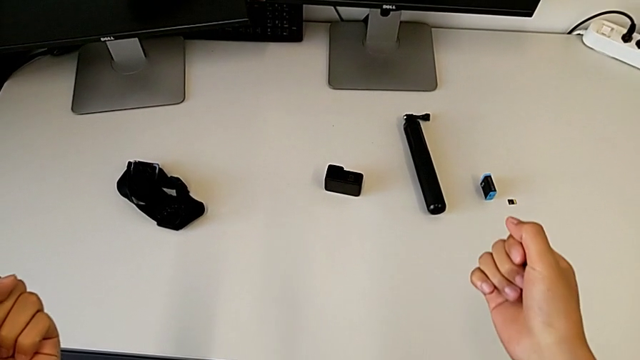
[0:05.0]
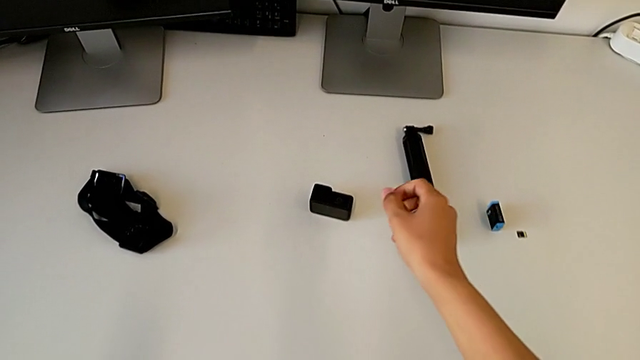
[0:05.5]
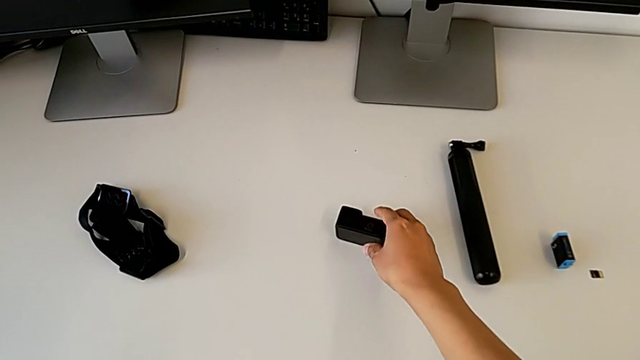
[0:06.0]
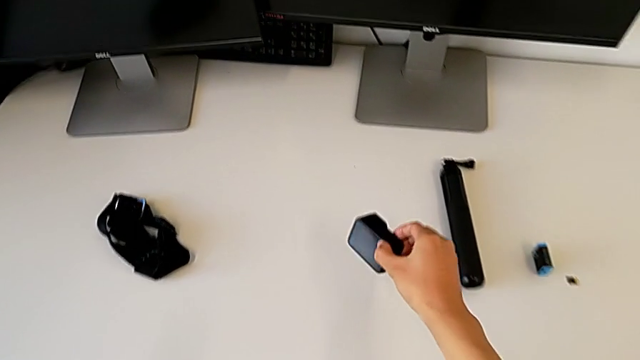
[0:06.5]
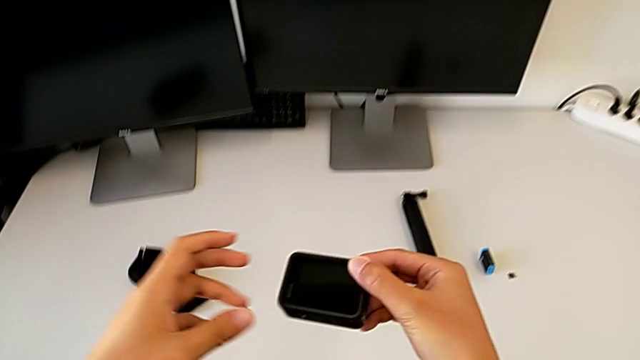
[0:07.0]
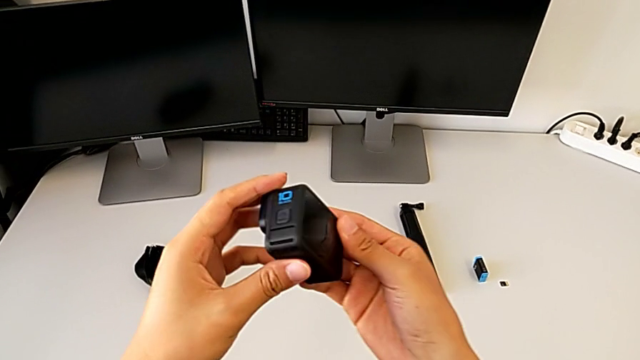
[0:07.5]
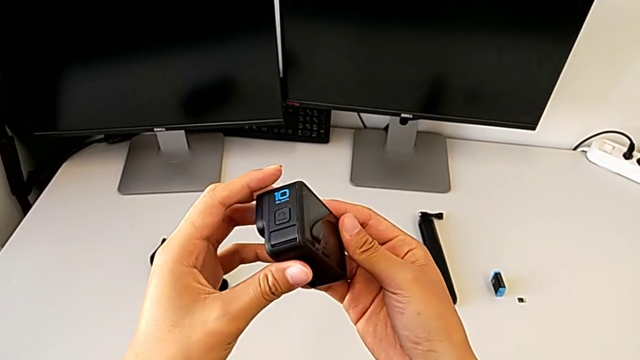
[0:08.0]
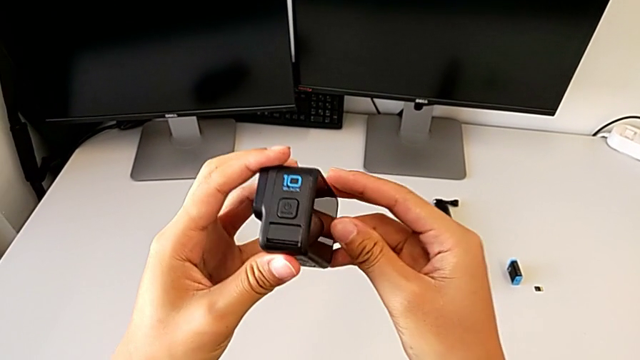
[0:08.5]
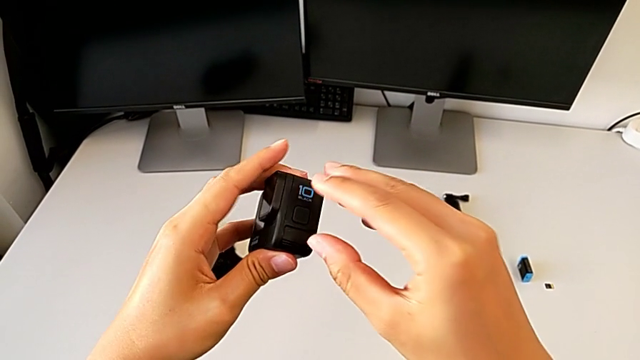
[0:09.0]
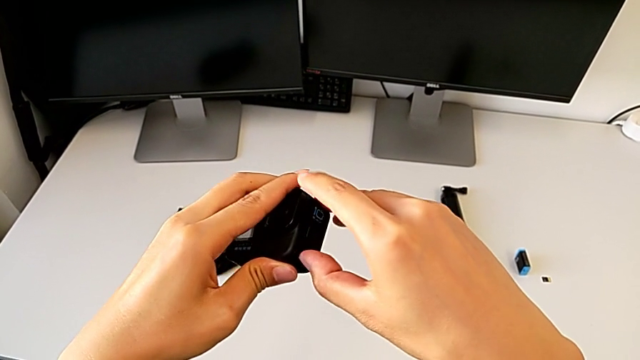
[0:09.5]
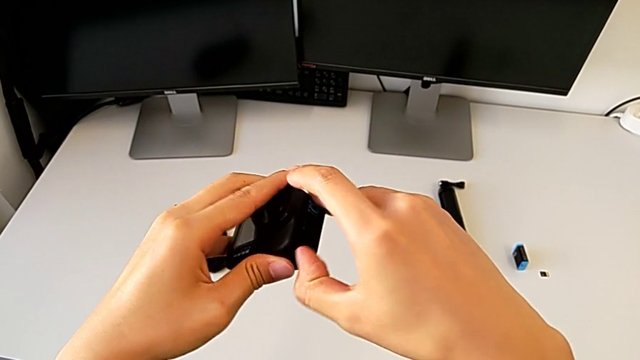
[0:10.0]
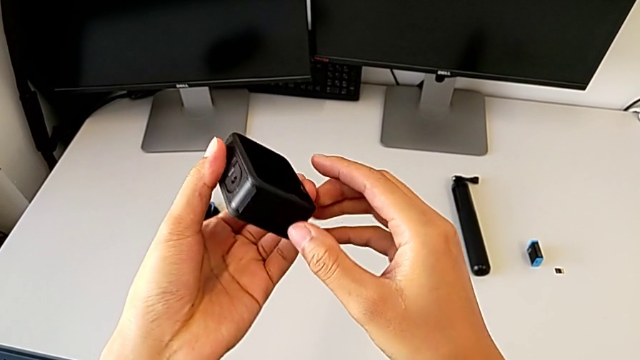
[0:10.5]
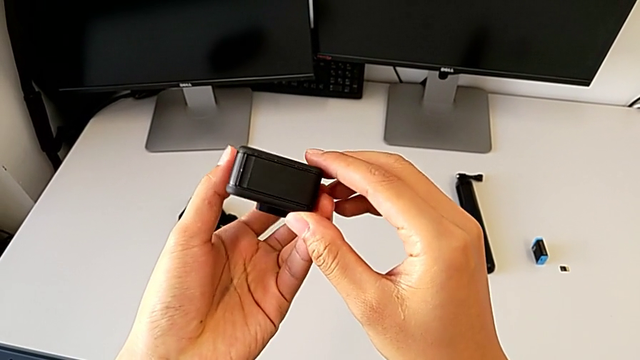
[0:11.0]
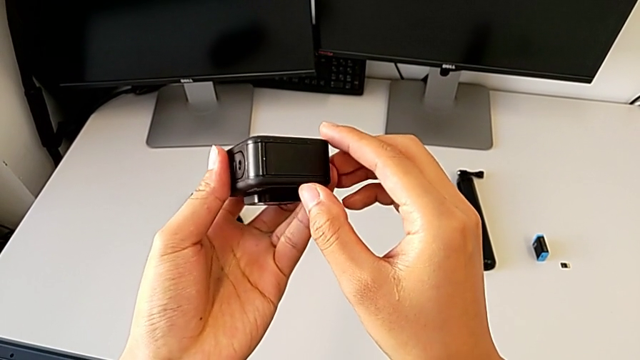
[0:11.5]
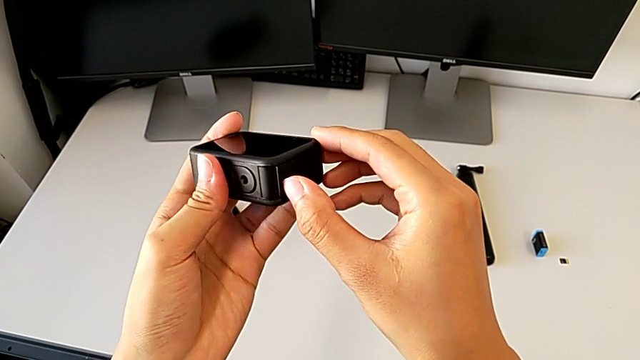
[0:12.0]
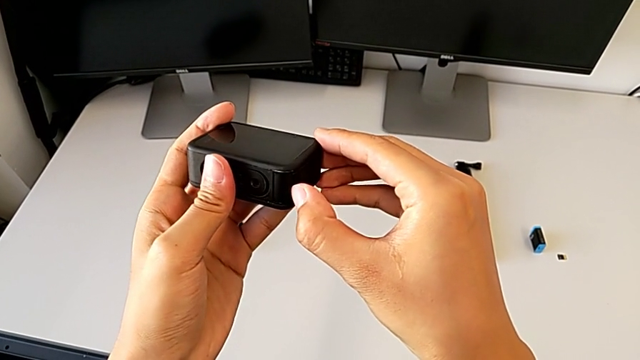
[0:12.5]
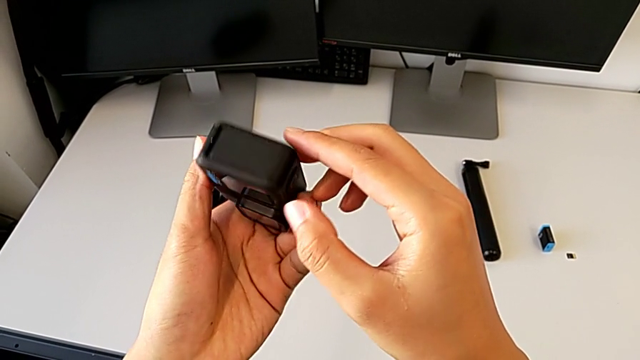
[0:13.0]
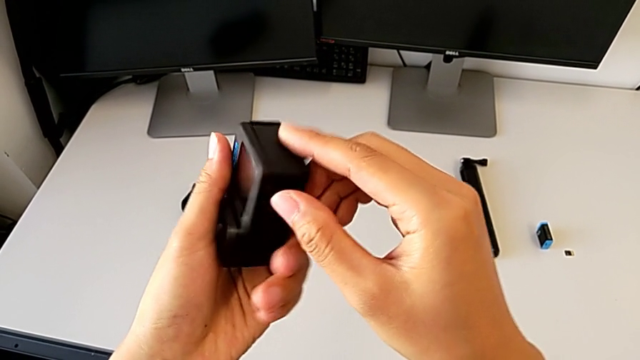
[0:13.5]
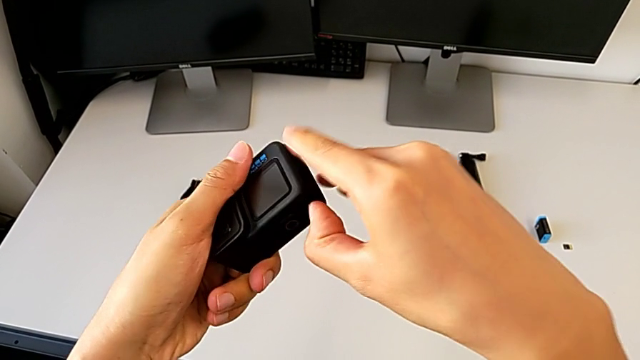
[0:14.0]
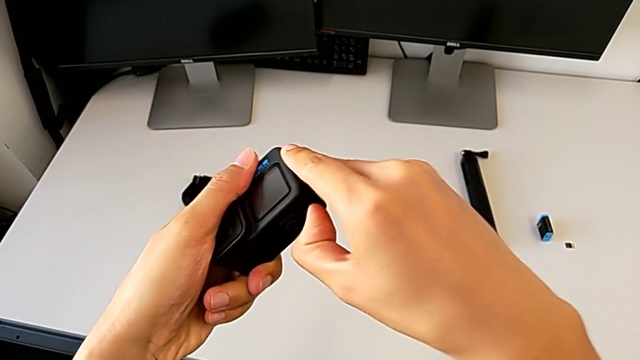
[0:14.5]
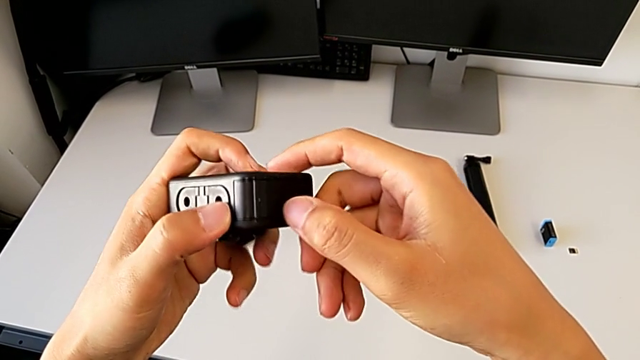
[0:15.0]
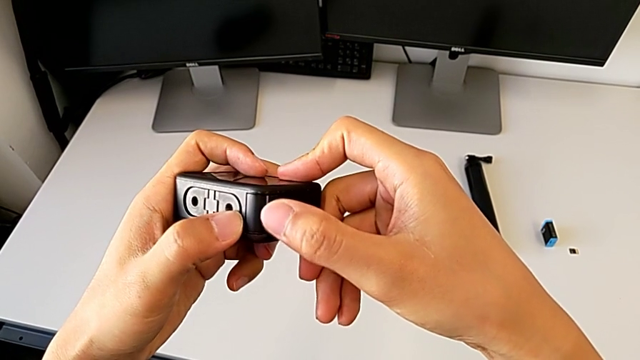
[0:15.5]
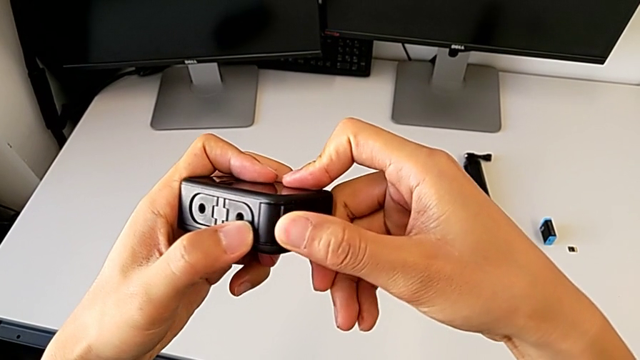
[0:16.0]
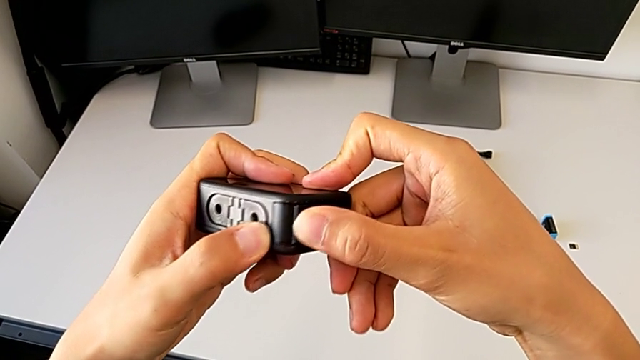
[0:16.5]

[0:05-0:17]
The camera wearer is changing the battery of the GoPro. They grab the GoPro, lift it, inspect it and rotate it twice.

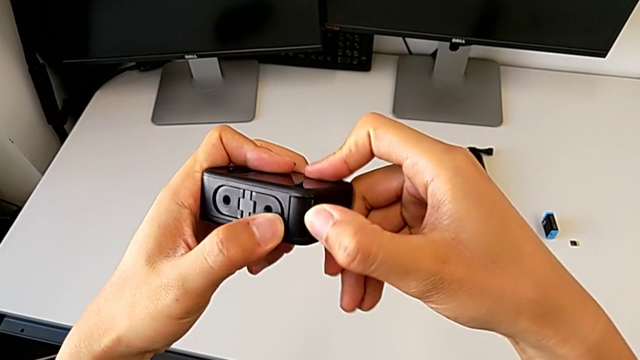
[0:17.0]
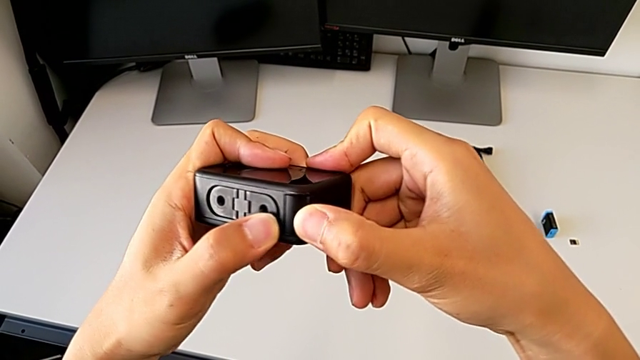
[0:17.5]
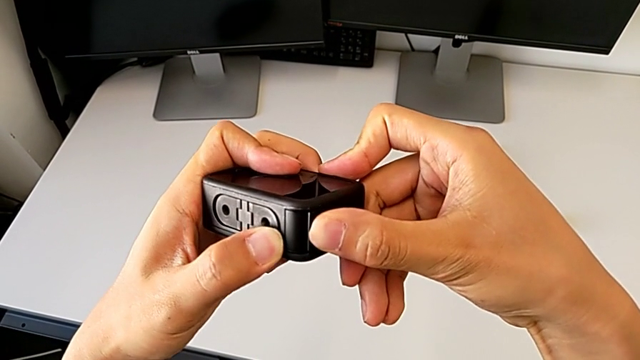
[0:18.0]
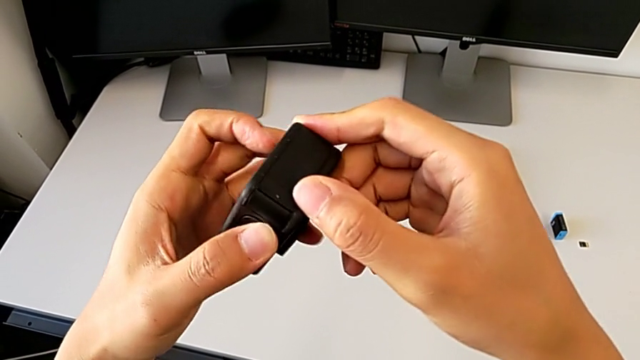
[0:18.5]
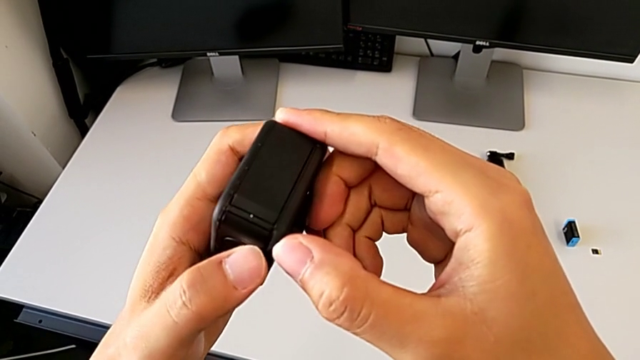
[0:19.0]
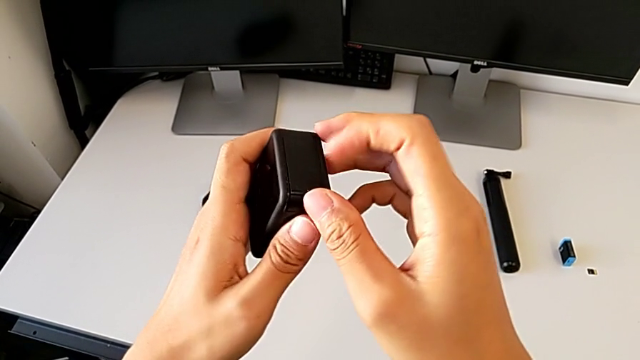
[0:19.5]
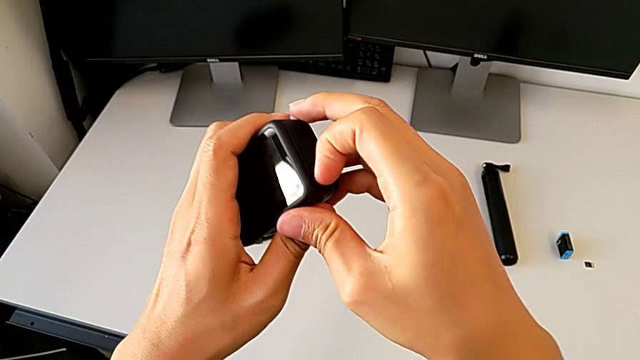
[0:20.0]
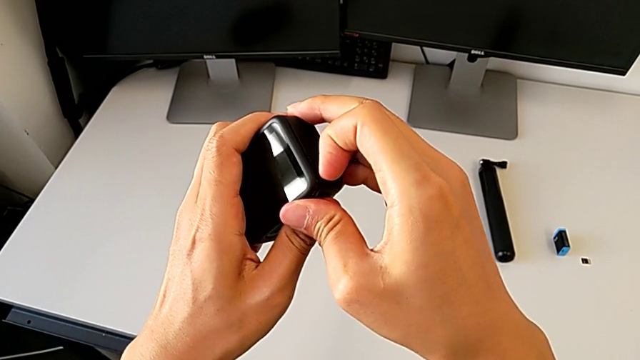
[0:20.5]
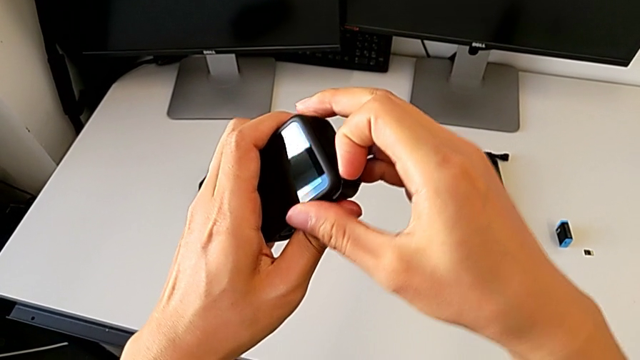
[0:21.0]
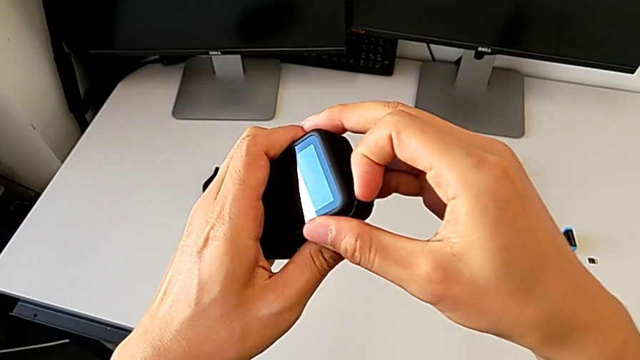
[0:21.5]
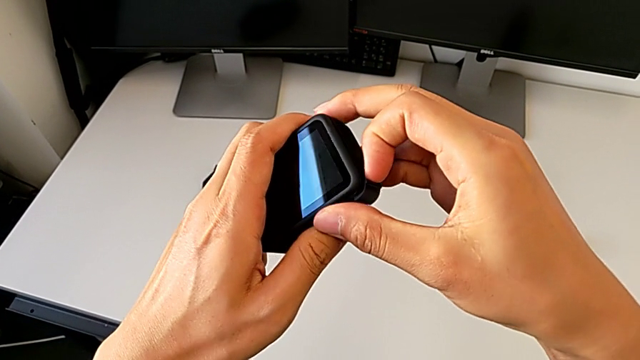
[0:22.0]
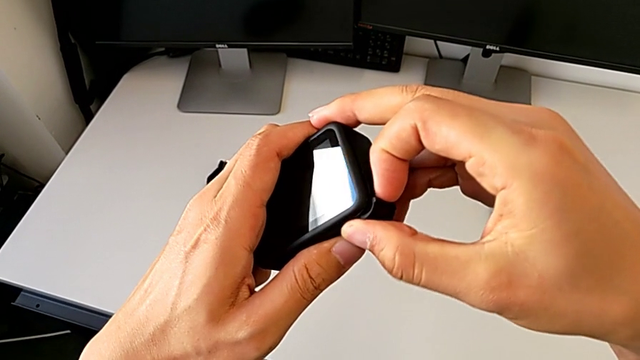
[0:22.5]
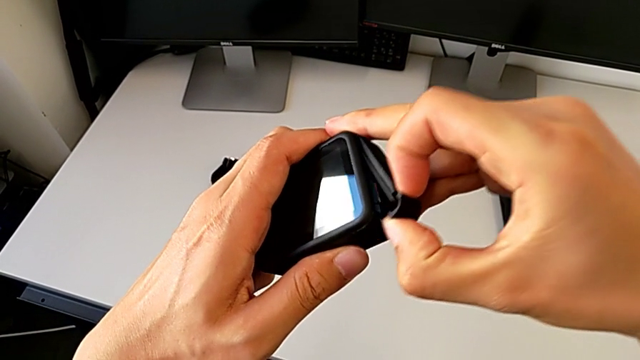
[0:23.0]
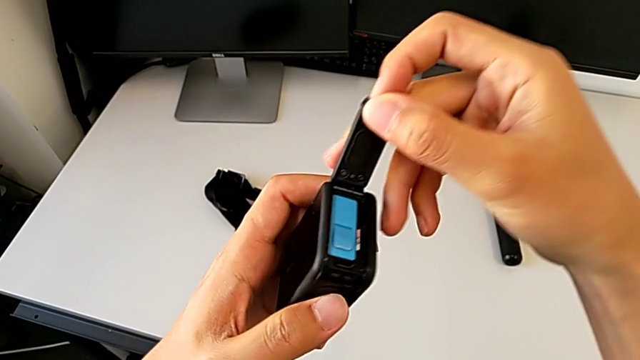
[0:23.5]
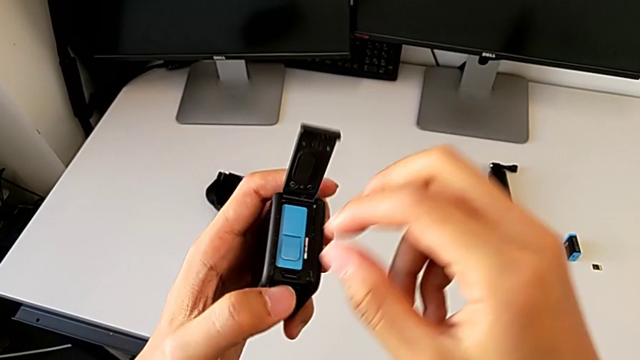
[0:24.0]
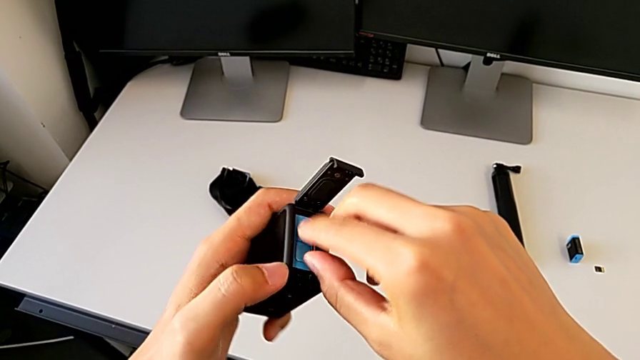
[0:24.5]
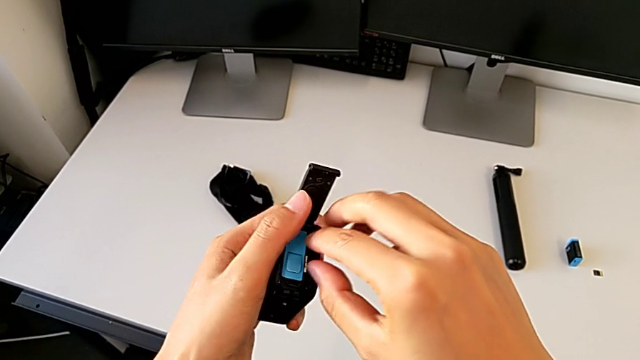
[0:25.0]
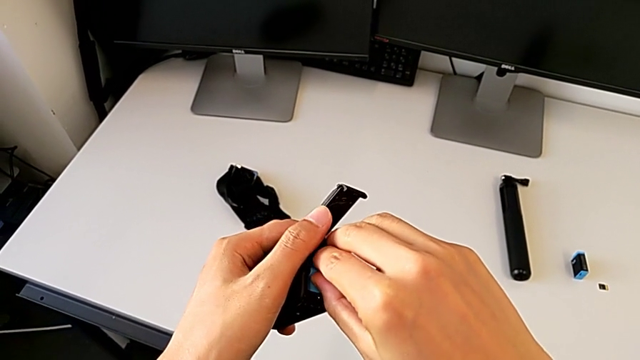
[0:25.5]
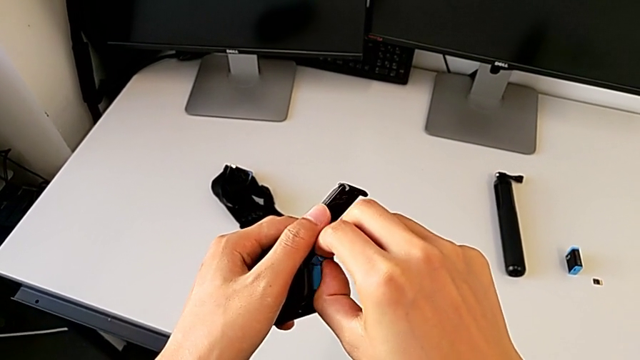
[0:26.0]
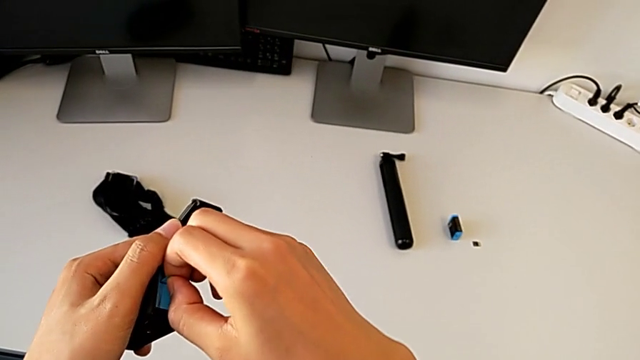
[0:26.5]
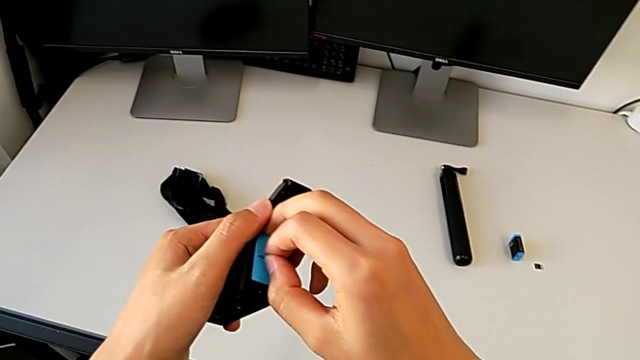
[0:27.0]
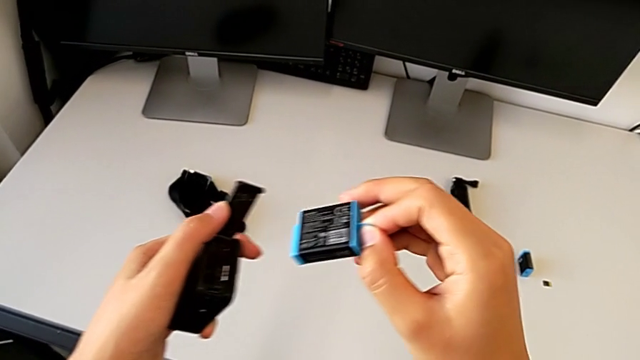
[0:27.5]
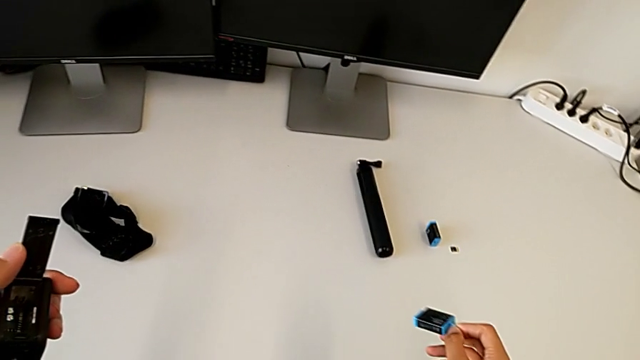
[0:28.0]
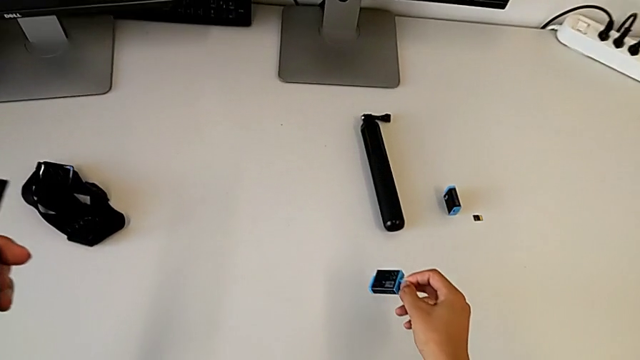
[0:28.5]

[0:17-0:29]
The camera wearer is changing the battery of the GoPro. They open the battery door, grab the old battery, withdraw it and drop it.
